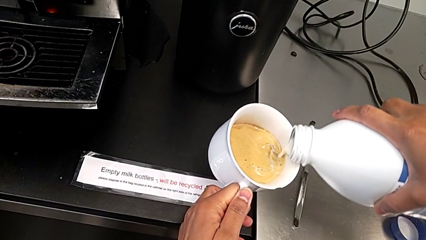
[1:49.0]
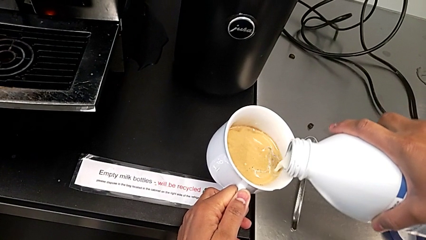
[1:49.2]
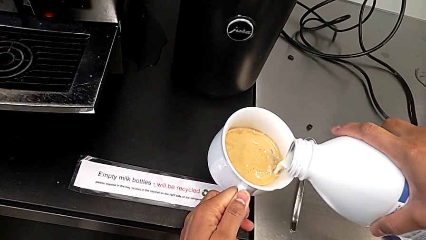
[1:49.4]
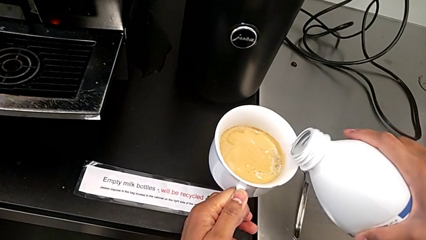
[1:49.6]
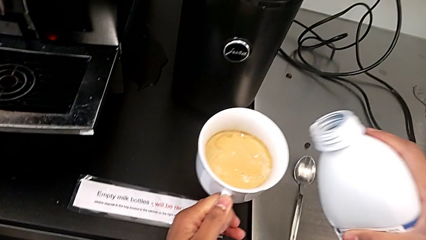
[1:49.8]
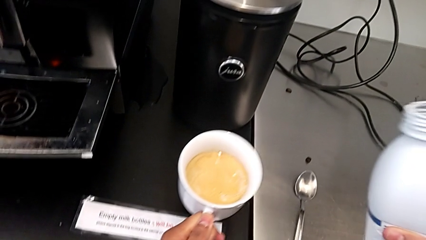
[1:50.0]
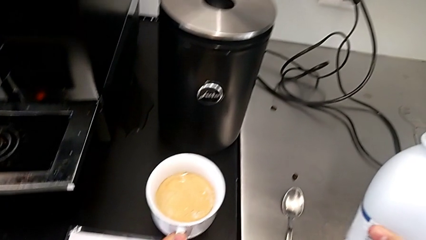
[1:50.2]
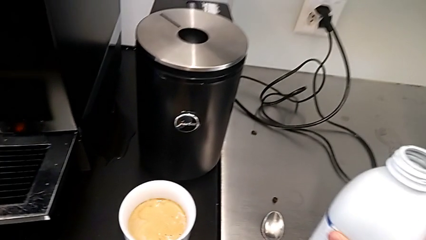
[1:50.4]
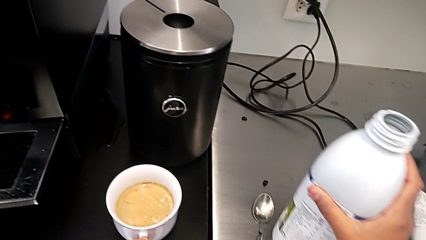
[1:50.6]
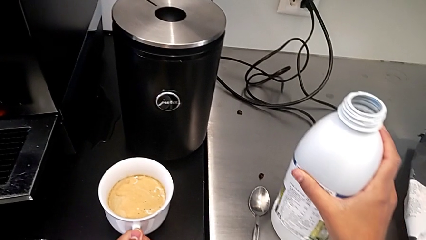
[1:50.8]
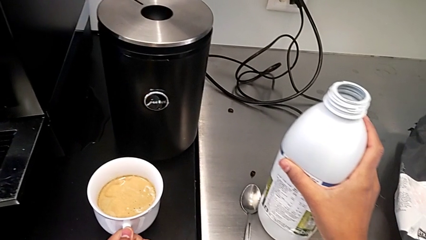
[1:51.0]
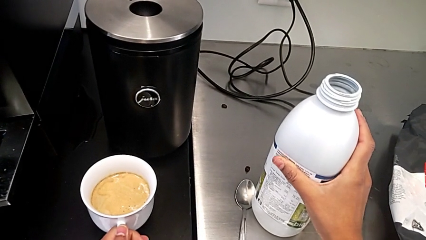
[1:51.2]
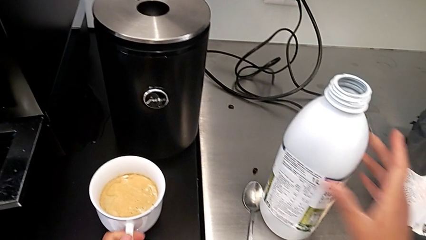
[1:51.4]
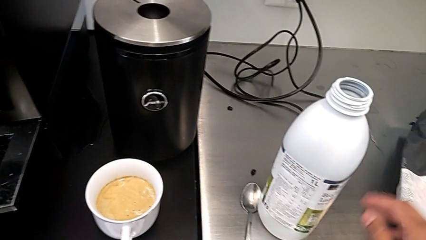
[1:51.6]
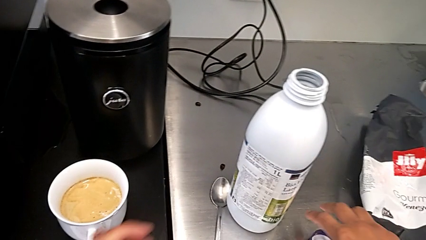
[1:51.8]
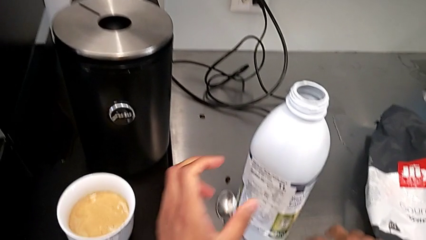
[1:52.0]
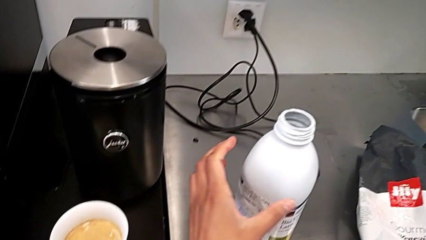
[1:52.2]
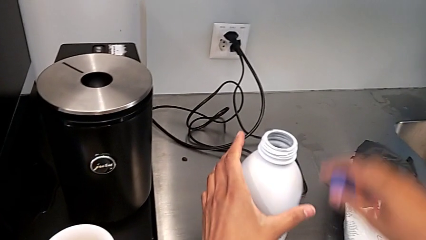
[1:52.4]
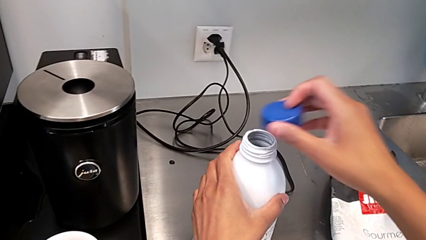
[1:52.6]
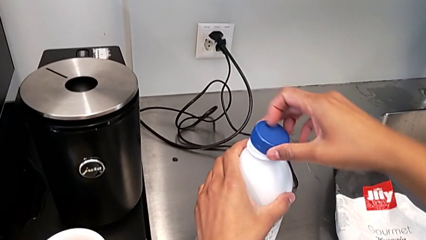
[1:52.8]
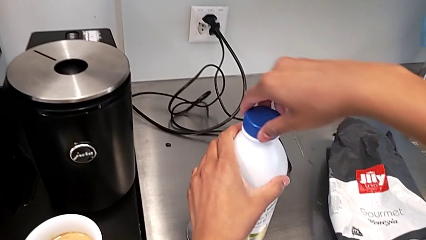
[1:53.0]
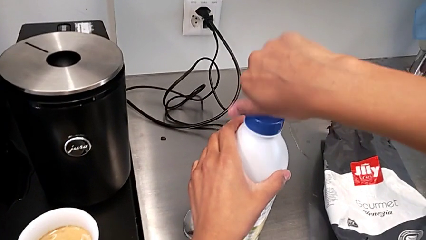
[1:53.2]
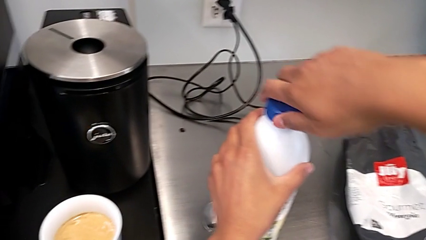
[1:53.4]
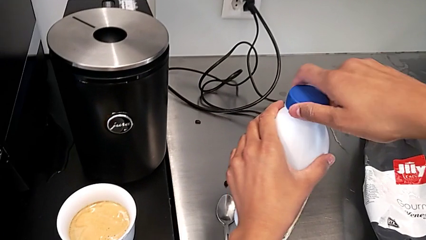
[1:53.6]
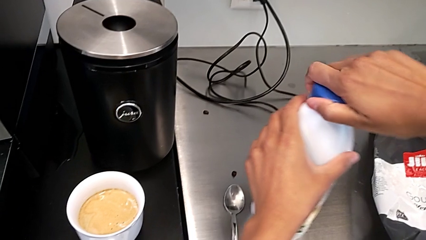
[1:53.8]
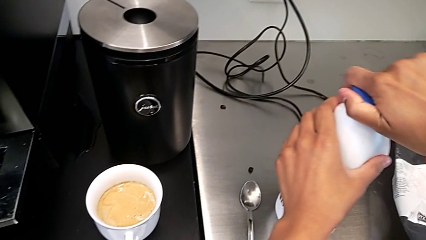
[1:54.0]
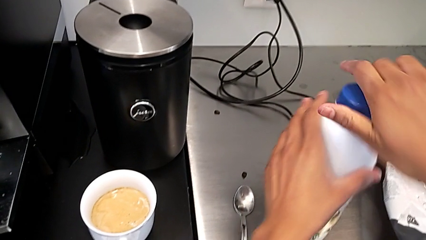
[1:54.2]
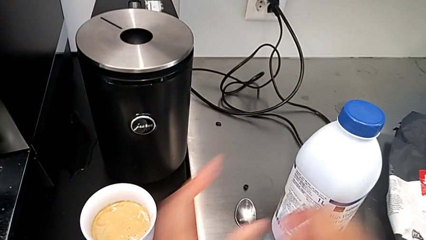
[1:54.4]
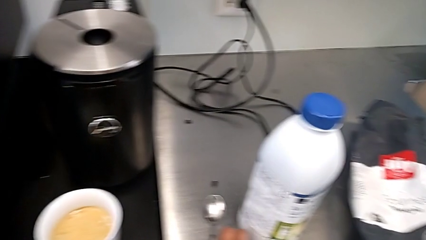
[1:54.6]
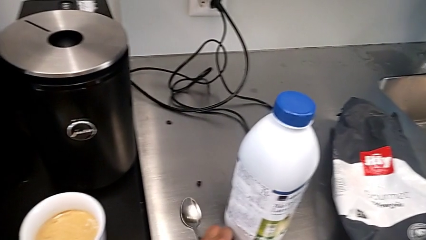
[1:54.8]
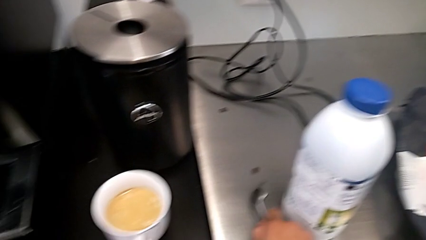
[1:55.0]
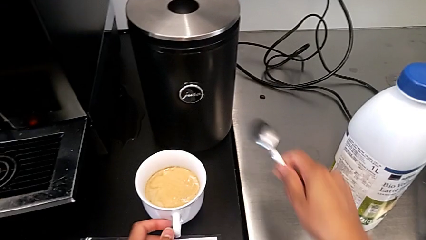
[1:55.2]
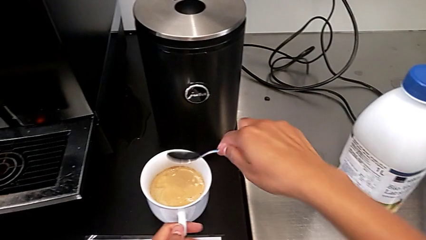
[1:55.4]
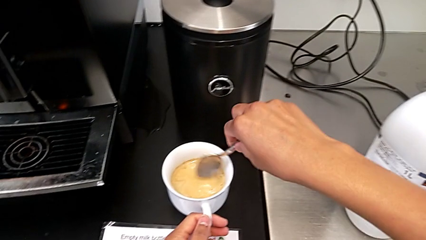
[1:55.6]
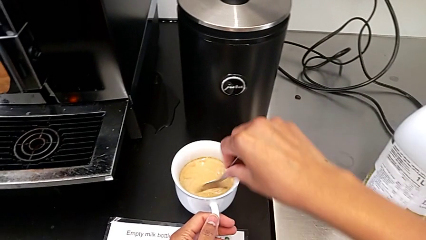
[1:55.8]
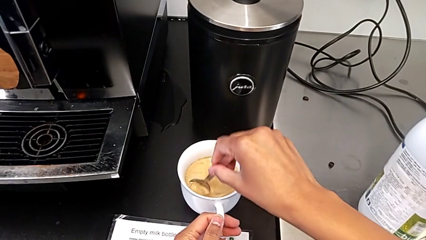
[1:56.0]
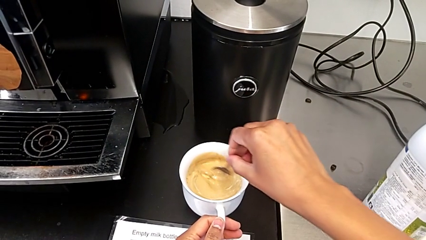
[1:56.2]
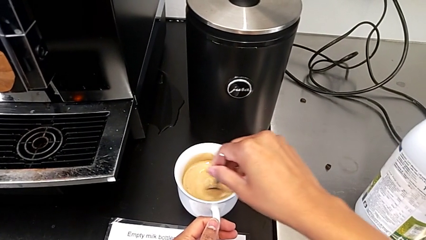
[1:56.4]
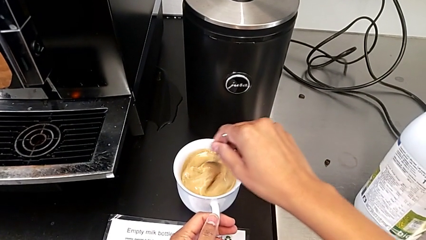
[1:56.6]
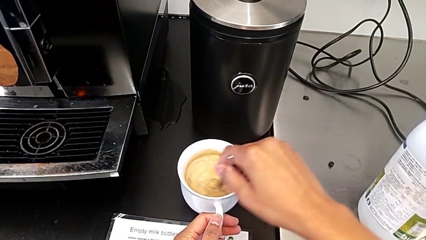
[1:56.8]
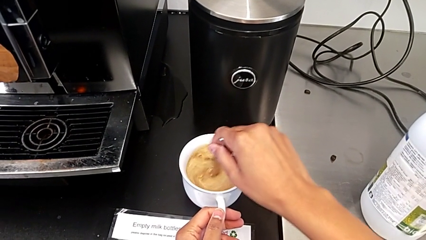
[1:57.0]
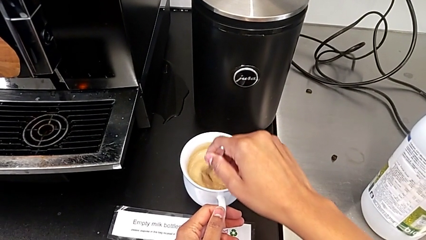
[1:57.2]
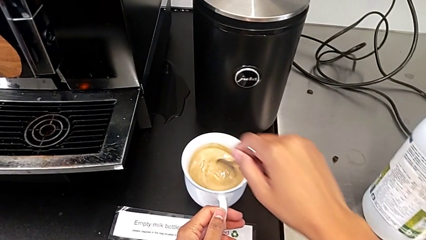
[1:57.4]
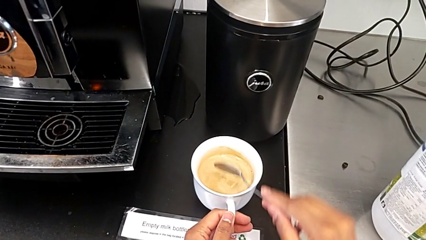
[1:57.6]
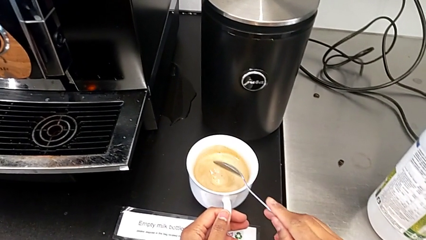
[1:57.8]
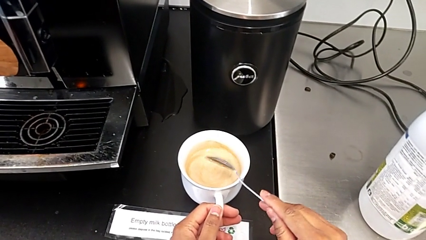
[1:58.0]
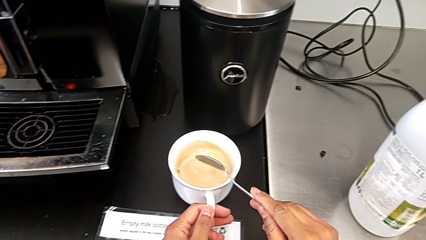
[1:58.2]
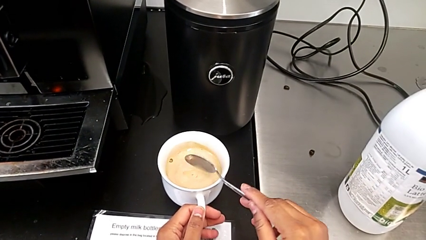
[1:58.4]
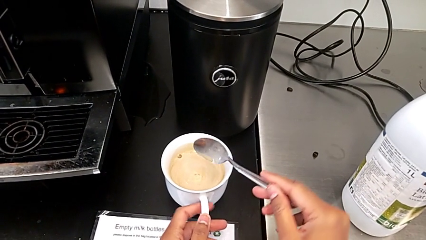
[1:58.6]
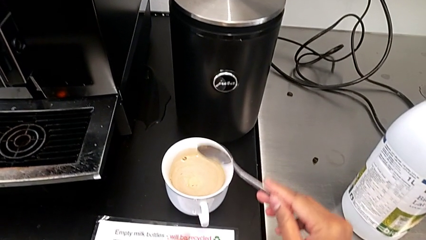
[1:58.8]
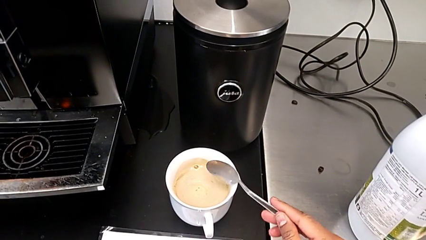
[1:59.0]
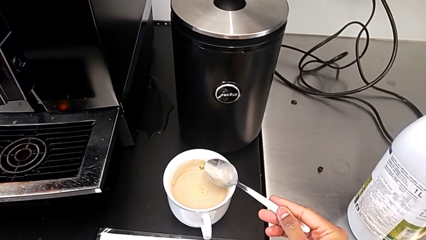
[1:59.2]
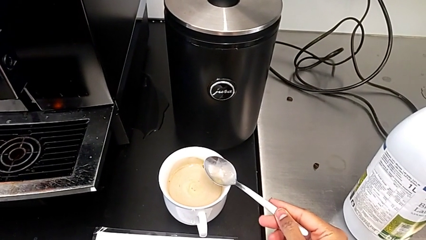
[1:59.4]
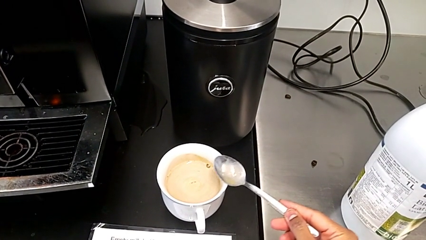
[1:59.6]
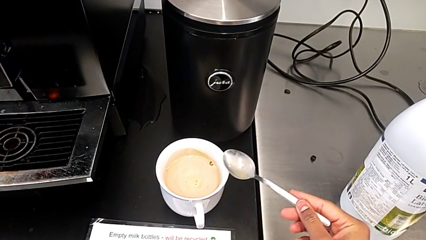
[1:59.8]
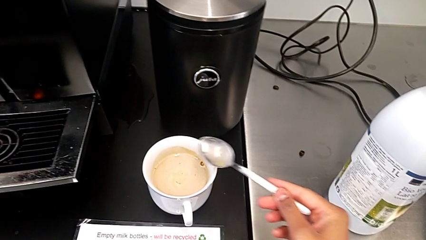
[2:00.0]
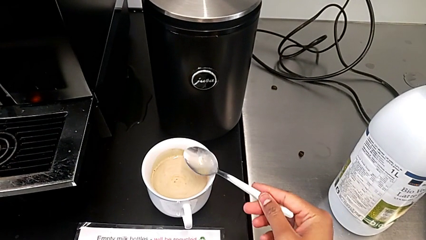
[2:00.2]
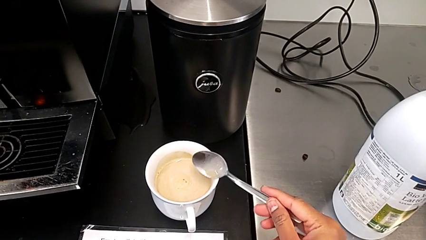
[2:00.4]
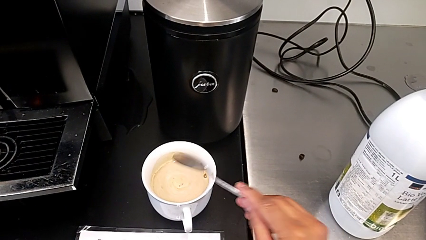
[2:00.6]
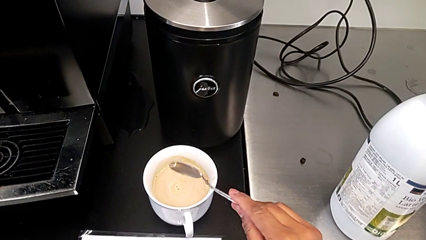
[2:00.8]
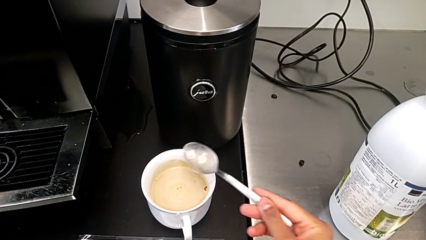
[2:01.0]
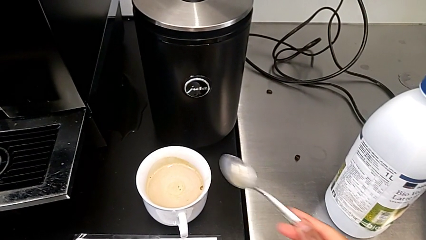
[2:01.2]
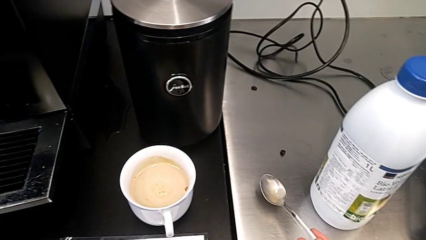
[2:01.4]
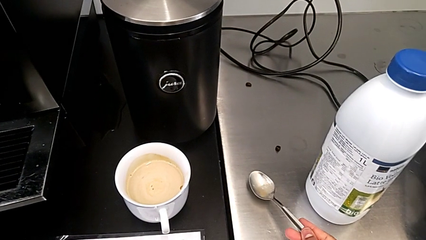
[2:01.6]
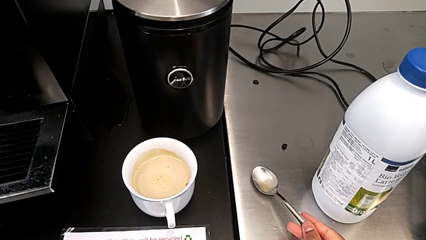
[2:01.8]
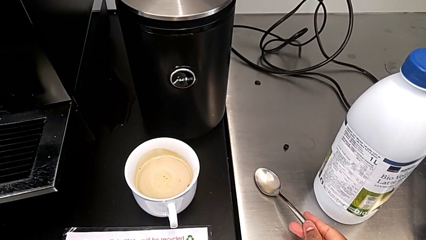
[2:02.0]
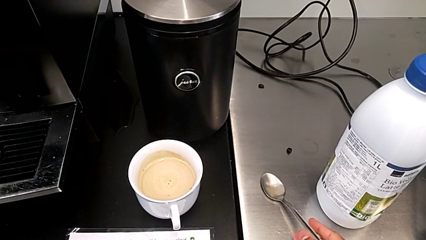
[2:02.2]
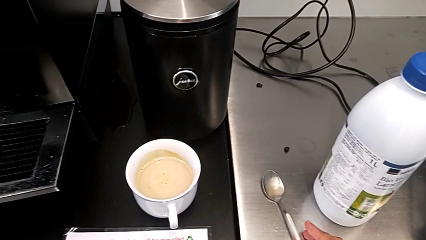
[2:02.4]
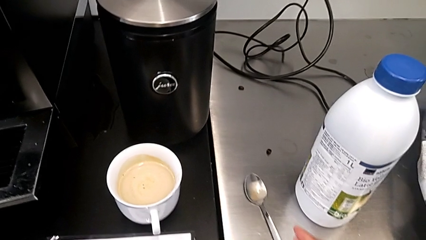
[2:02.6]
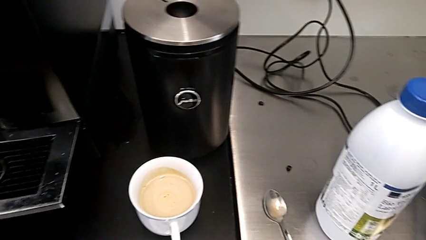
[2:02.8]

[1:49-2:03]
The camera wearer is adding milk to their cup of coffee. They drop the milk, close it, stir the coffee, rotate the spoon and drop it.

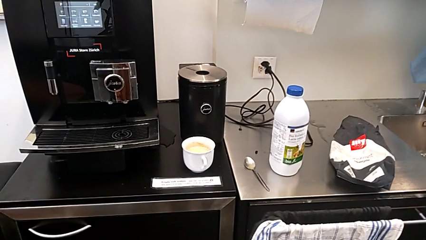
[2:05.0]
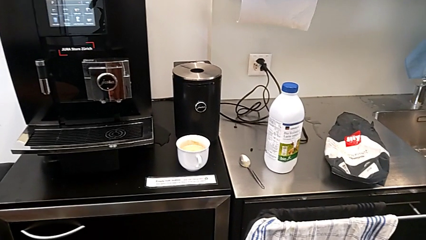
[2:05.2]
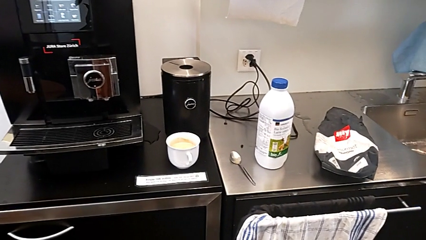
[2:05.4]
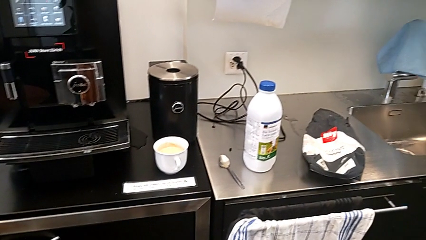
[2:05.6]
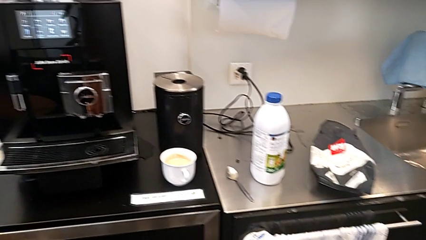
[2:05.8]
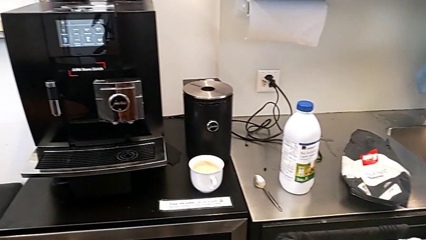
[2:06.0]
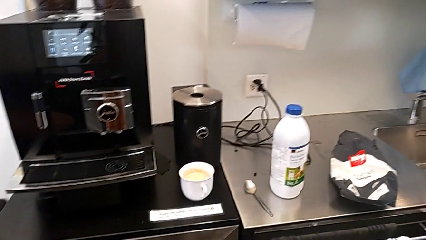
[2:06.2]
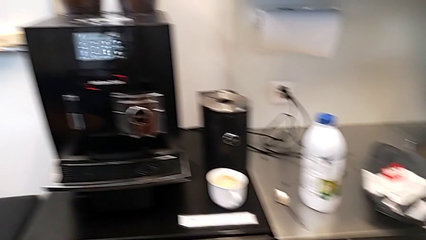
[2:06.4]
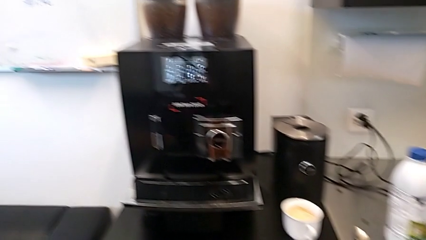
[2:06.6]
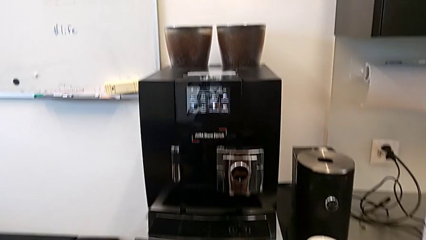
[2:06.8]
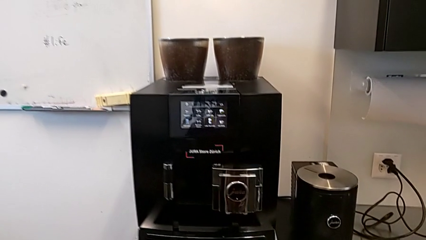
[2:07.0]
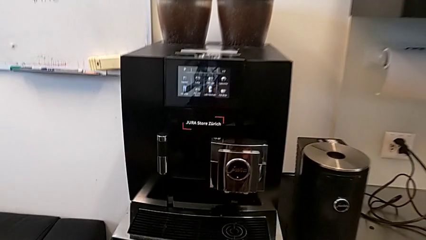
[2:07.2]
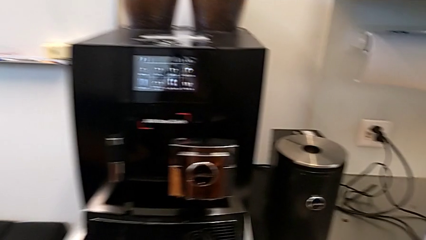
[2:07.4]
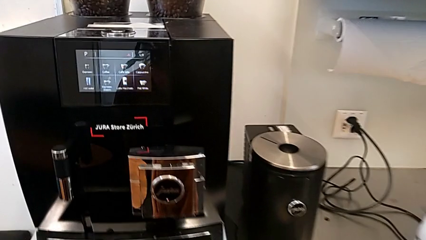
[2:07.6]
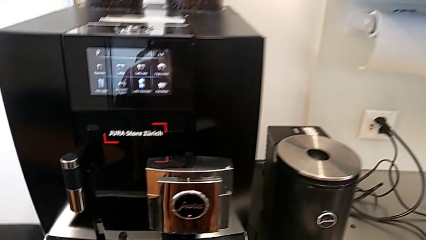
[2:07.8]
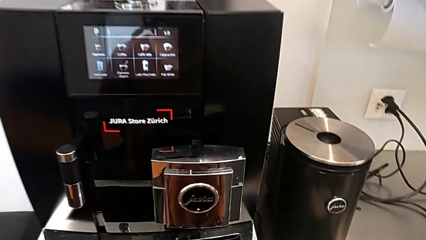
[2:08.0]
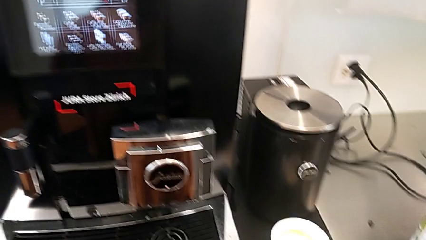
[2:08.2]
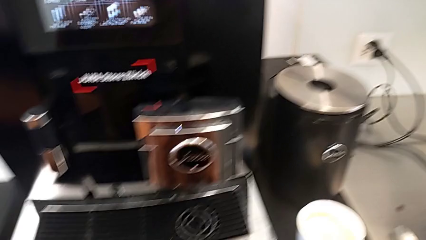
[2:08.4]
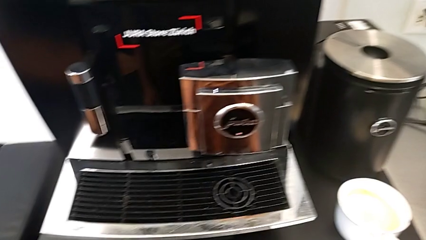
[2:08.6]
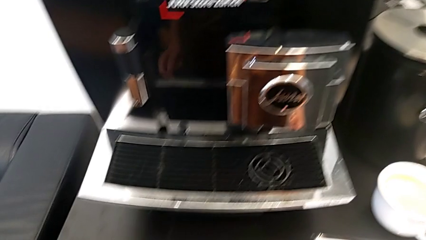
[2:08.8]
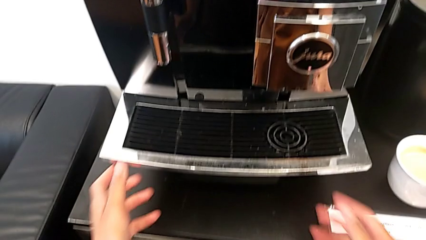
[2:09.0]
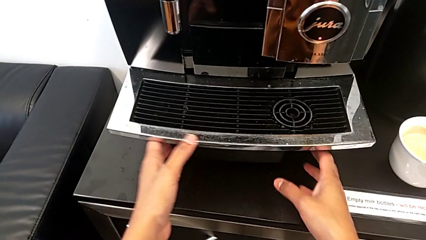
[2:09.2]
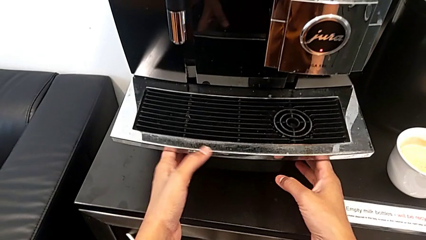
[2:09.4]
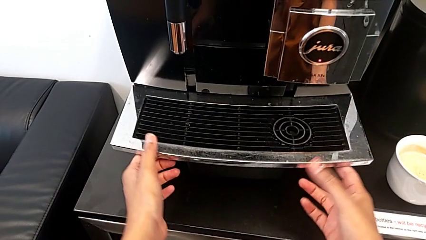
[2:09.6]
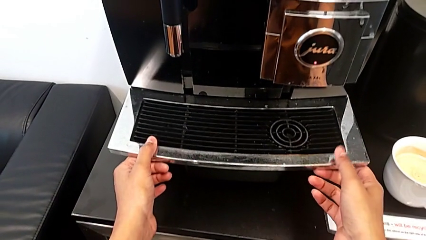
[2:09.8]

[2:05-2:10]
The camera wearer is removing the drip grid.
